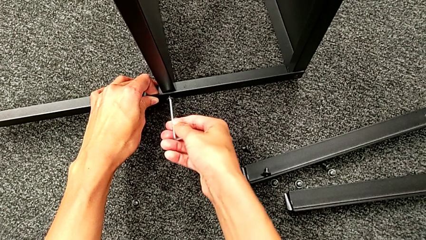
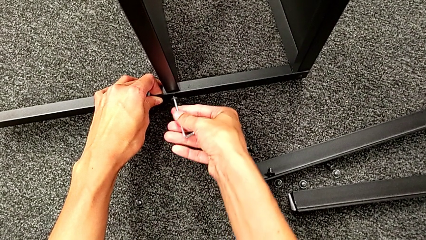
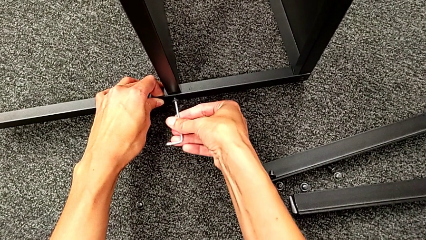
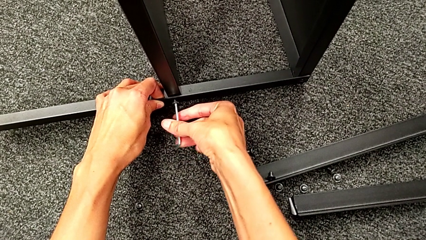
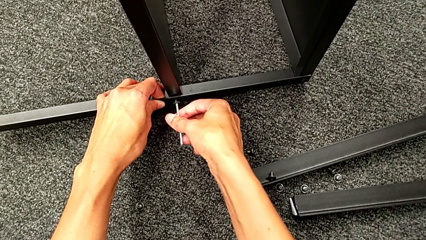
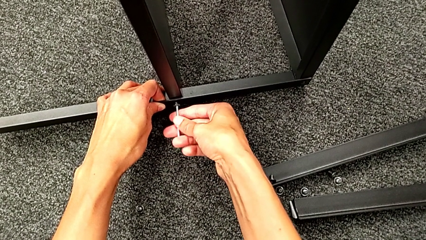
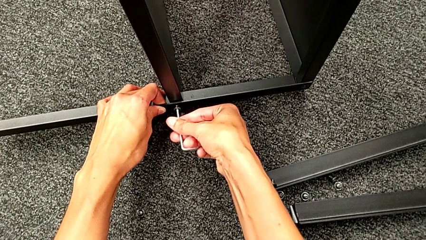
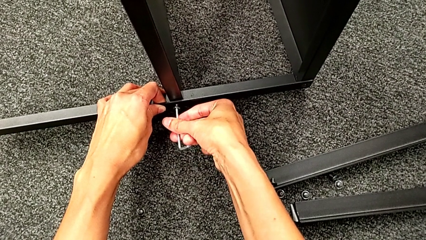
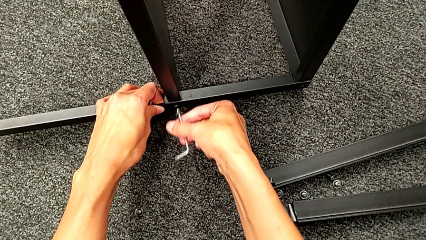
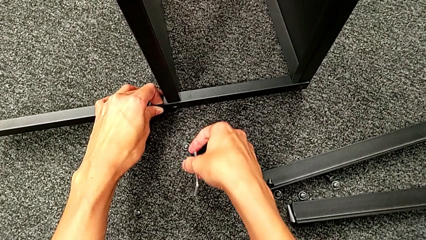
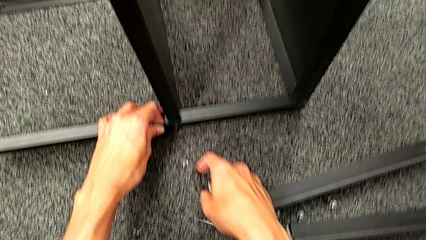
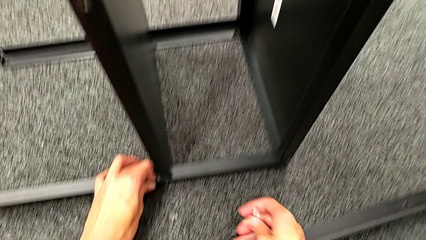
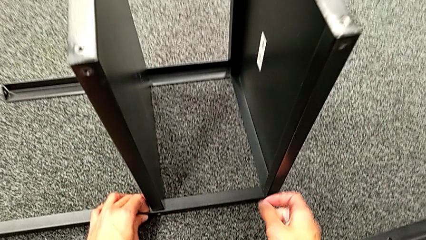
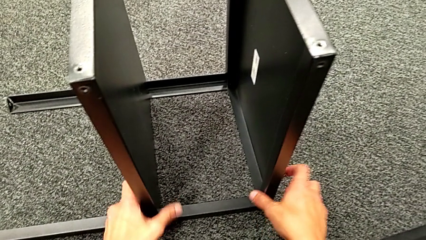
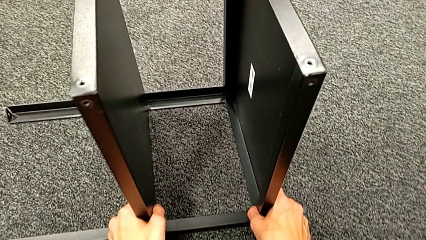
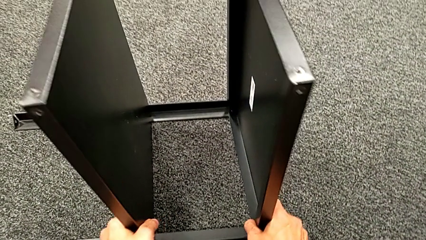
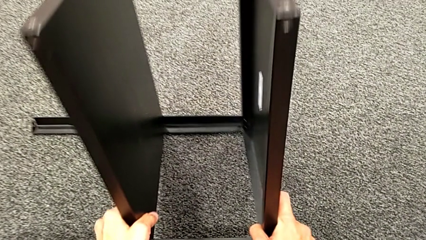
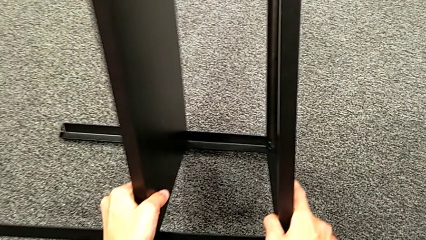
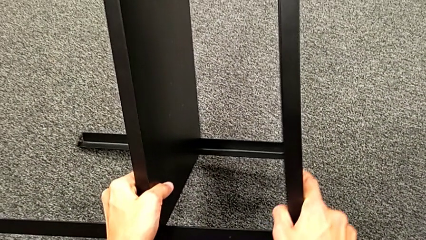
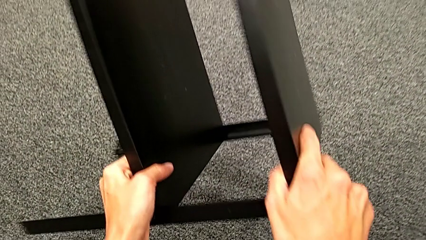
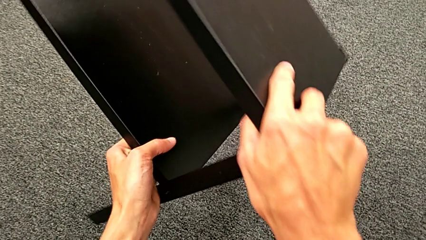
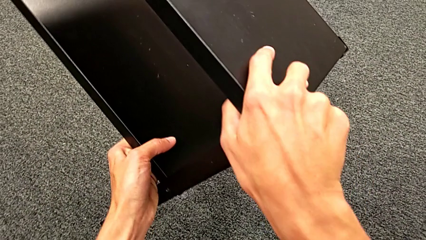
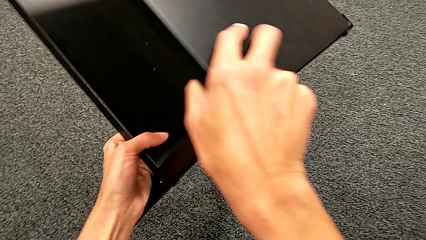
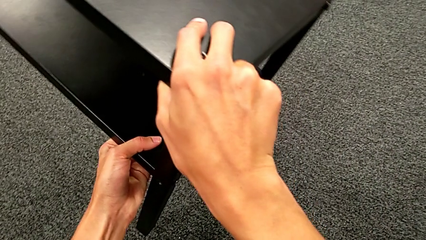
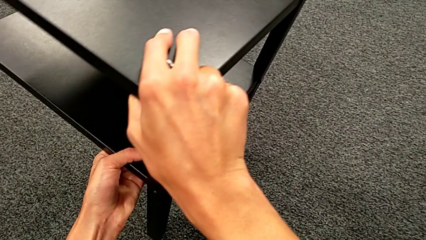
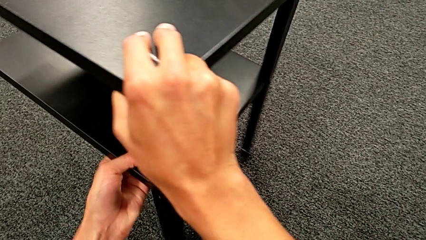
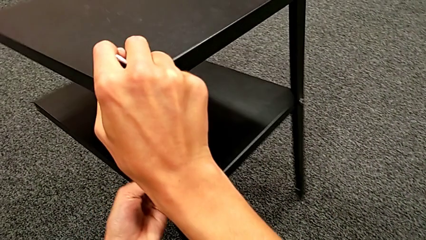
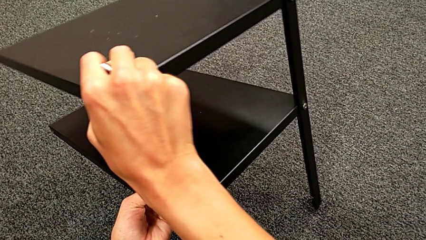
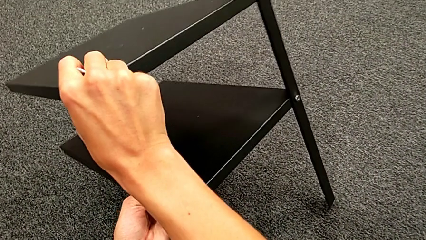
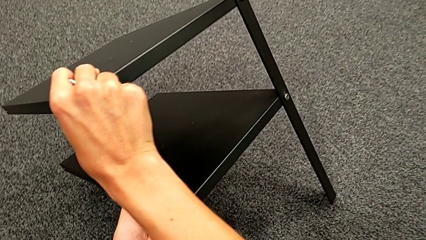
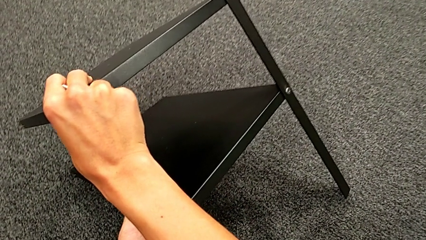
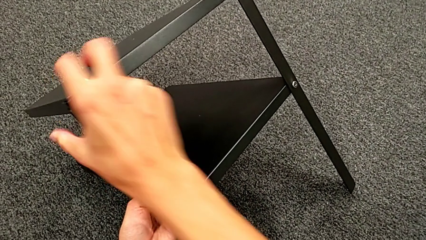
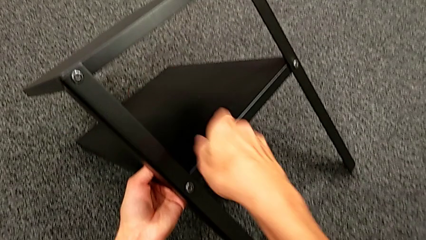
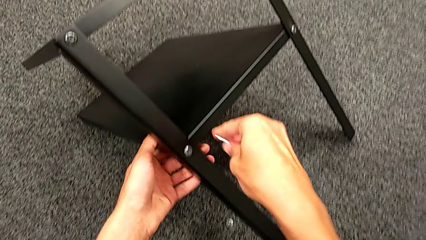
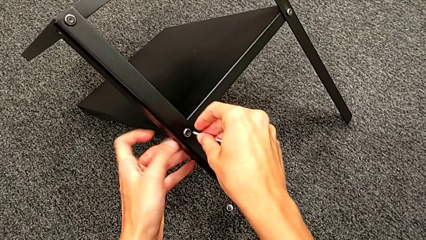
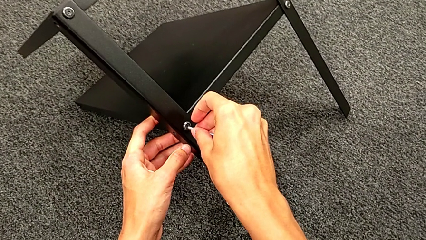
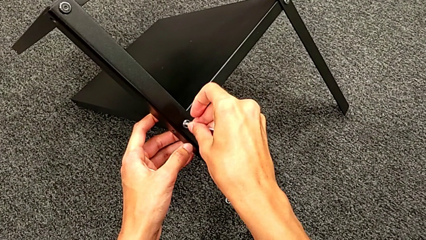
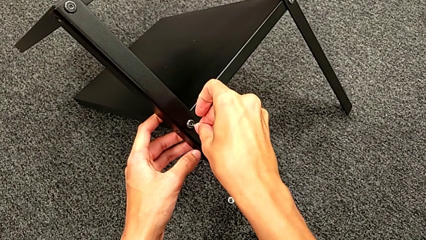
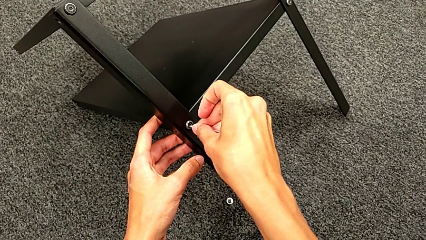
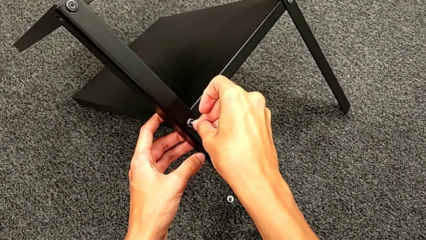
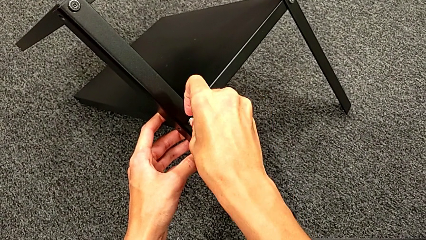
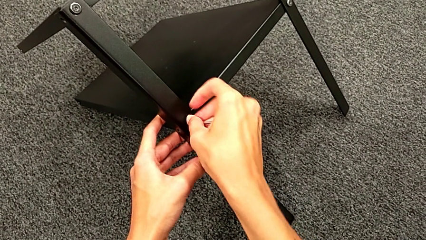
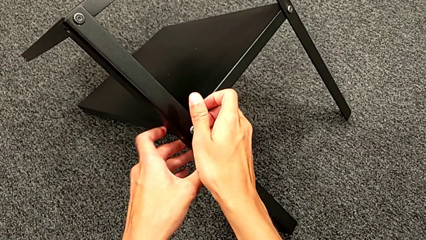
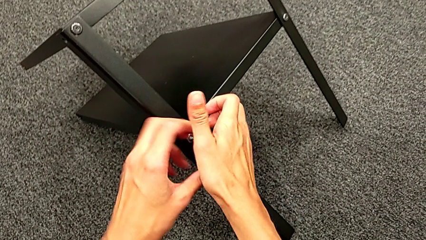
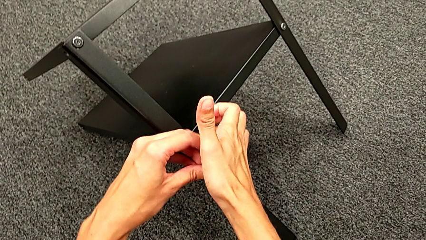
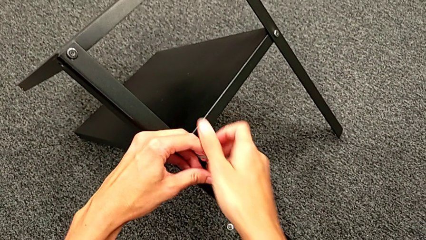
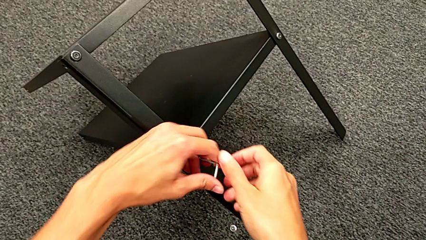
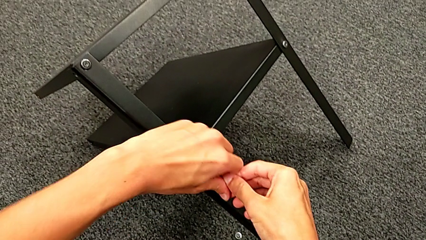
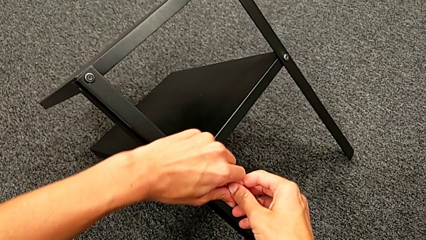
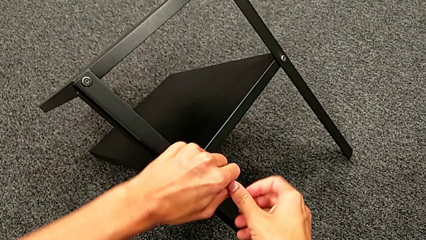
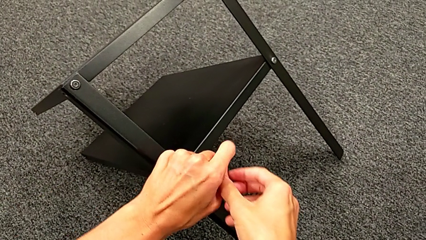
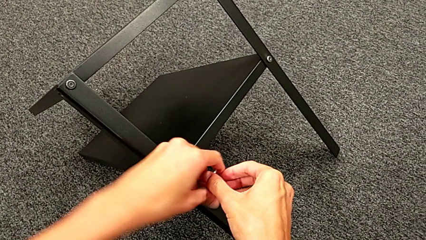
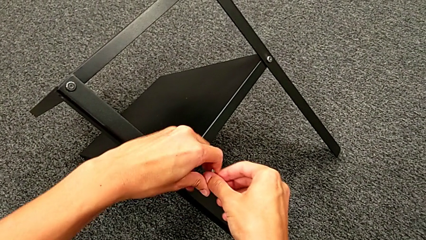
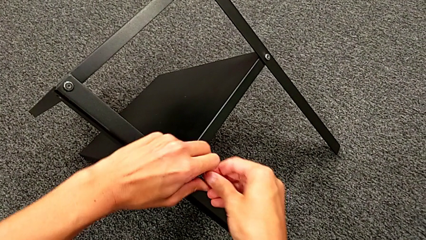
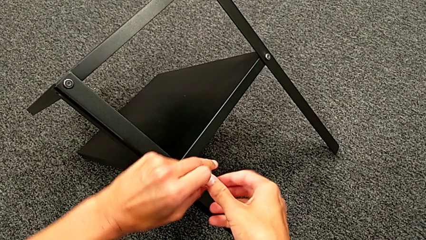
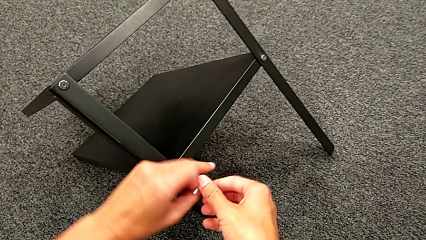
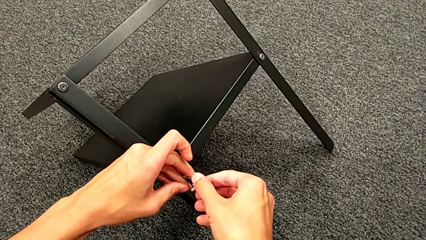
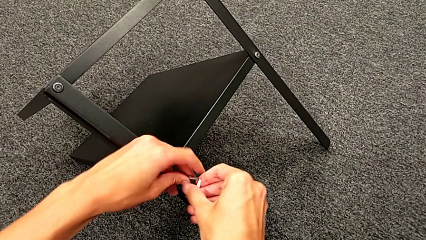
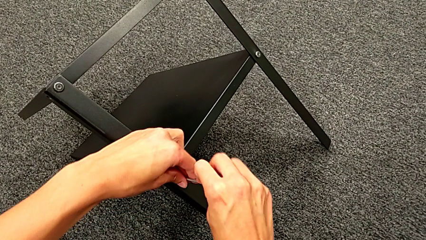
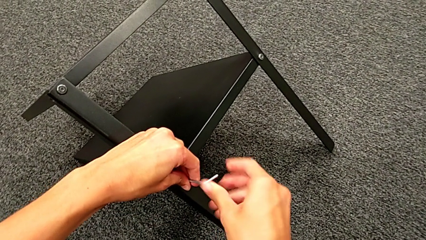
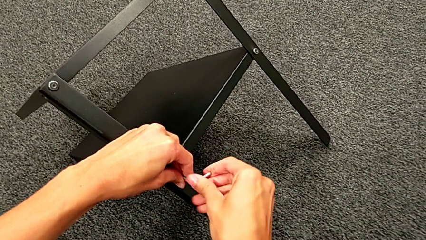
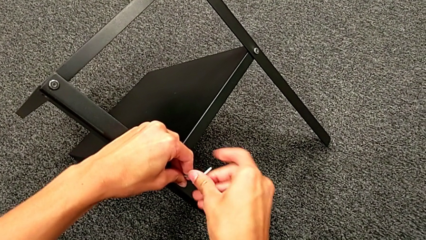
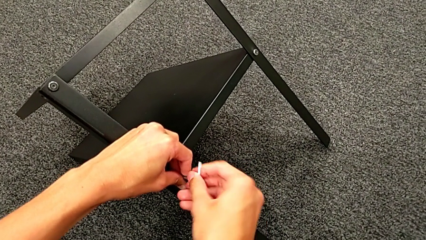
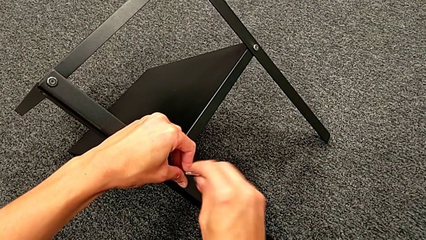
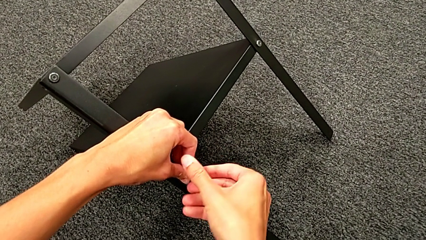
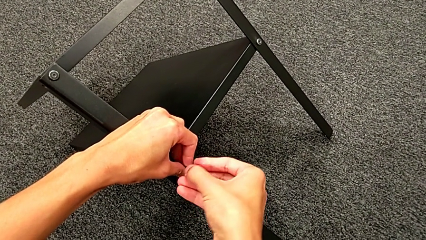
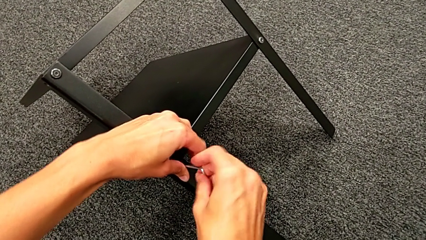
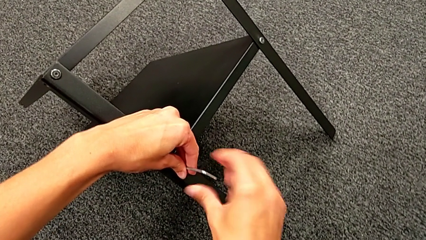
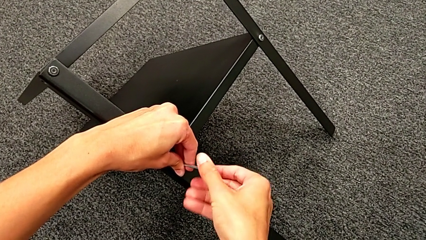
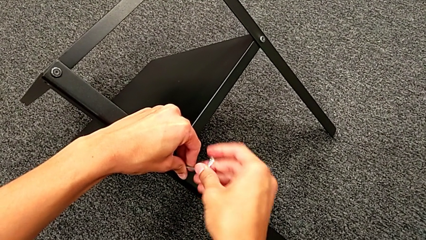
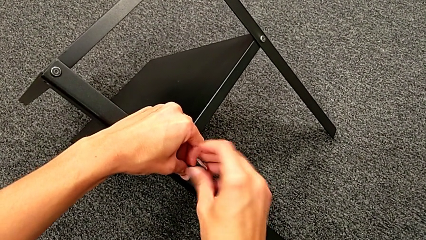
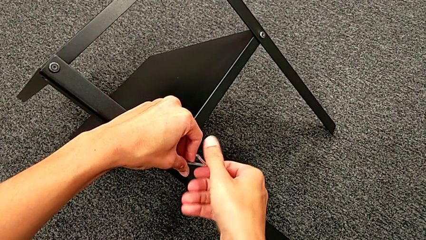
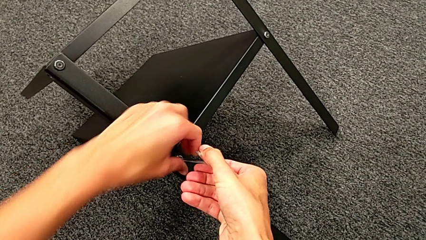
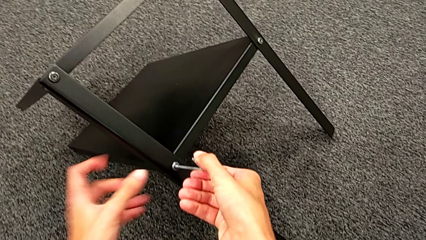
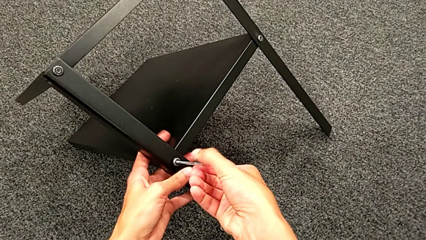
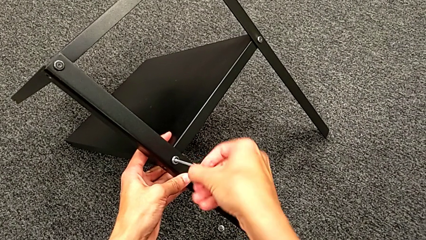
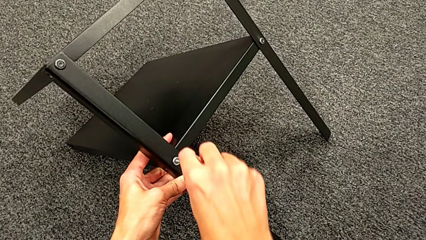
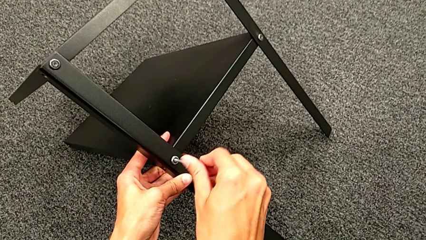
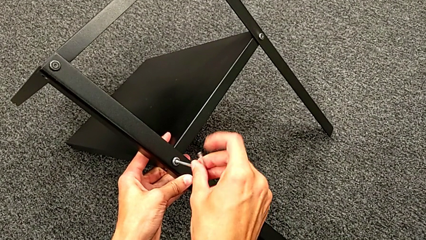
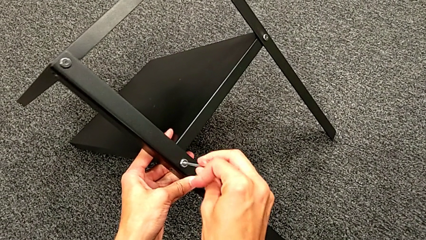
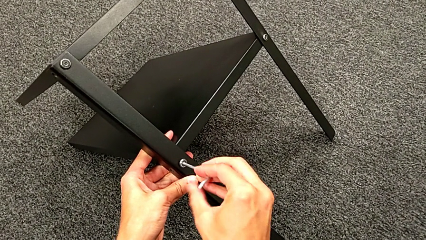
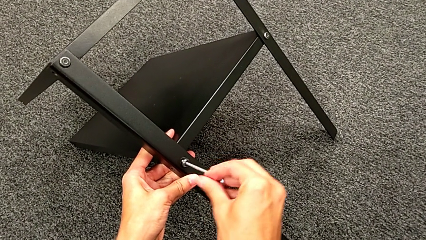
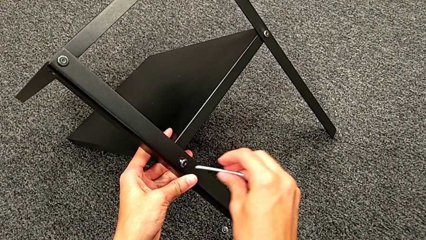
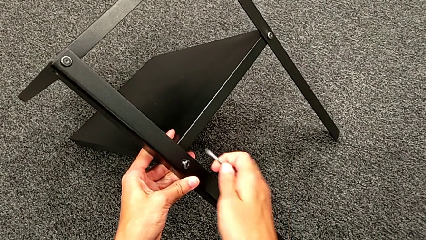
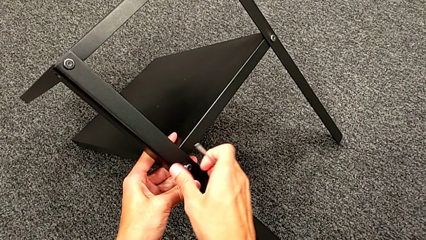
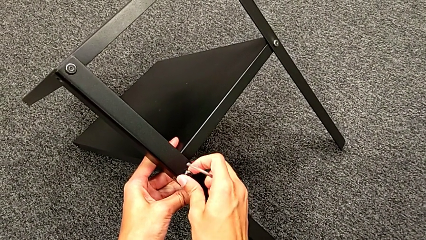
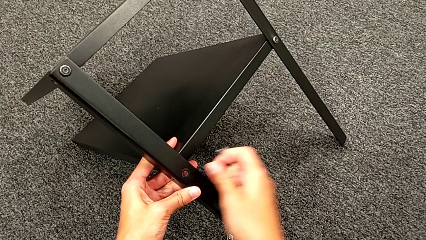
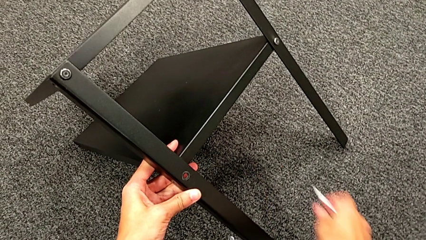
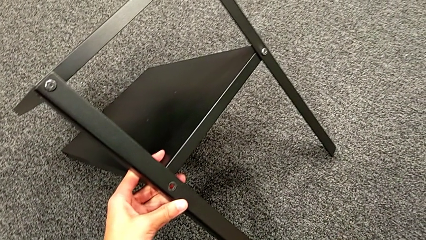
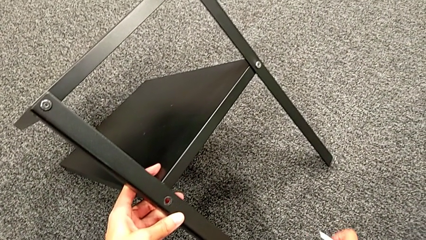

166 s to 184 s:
The camera wearer is unscrewing the third leg. They disassemble the hex socket head, withdraw the Allen wrench, rotate the nightstand, insert the Allen wrench, unscrew the hex socket head, withdraw the Allen wrench, disassemble the hex socket head and place it.
